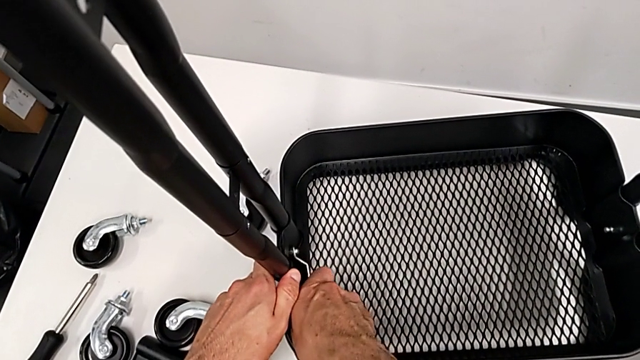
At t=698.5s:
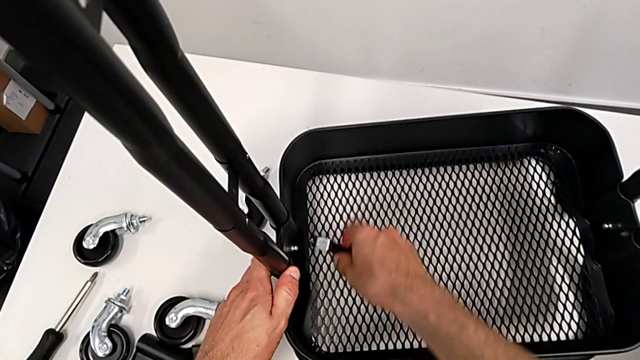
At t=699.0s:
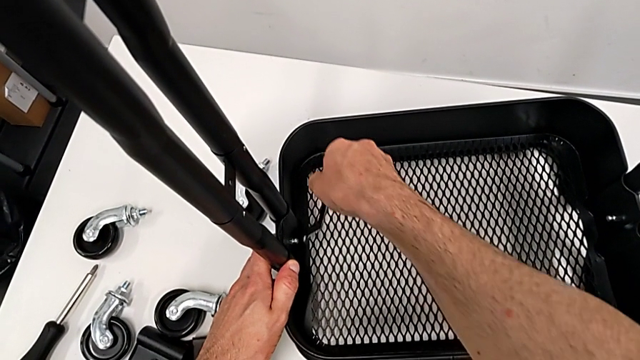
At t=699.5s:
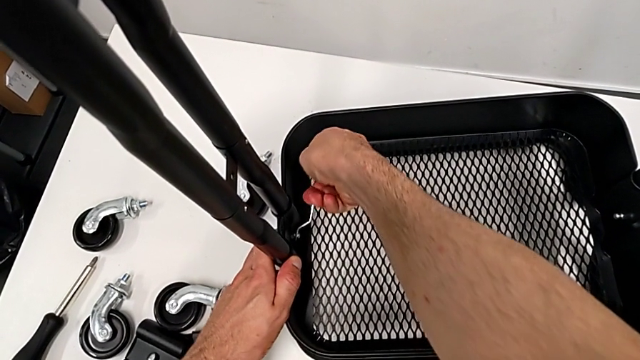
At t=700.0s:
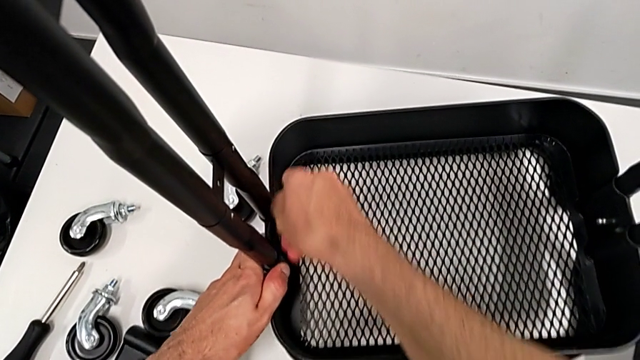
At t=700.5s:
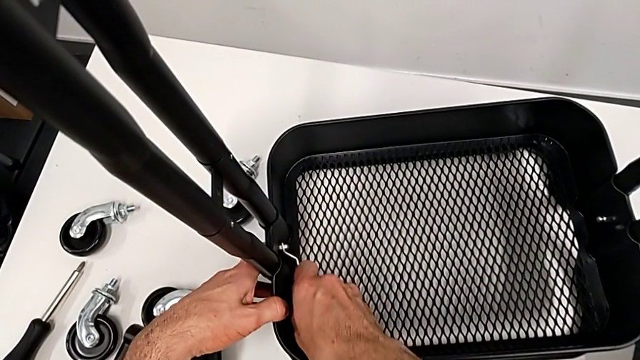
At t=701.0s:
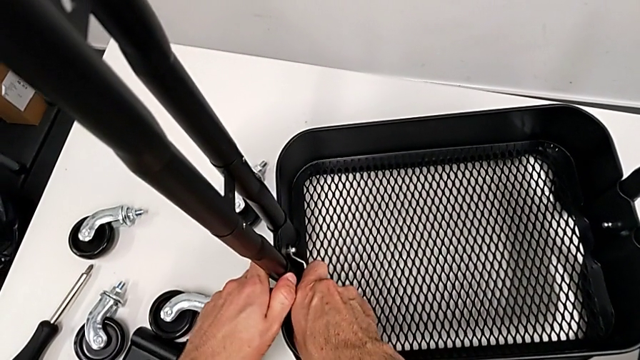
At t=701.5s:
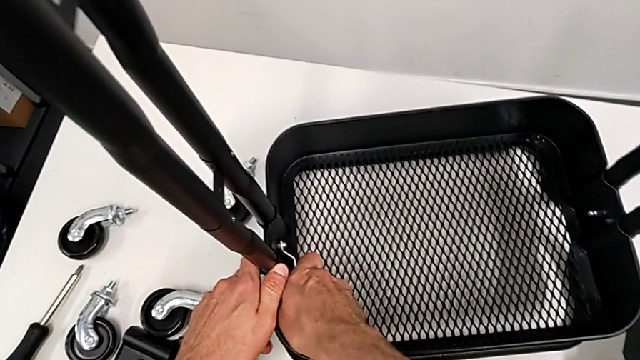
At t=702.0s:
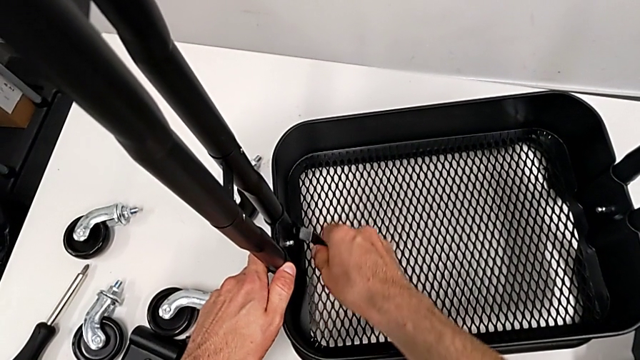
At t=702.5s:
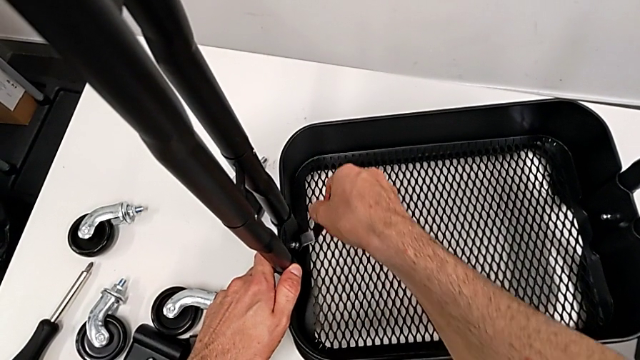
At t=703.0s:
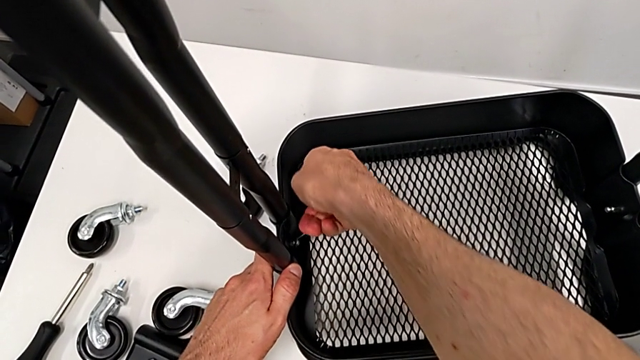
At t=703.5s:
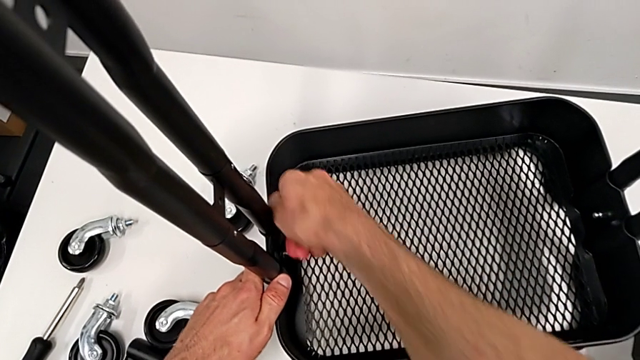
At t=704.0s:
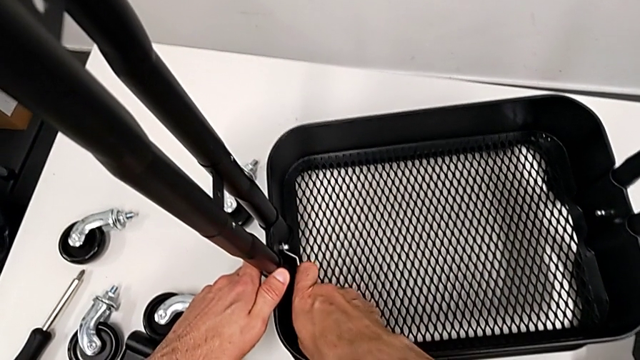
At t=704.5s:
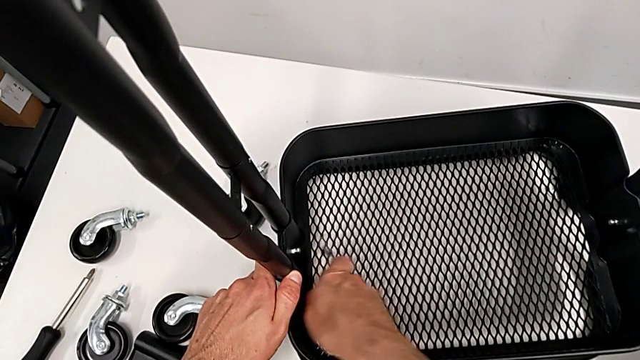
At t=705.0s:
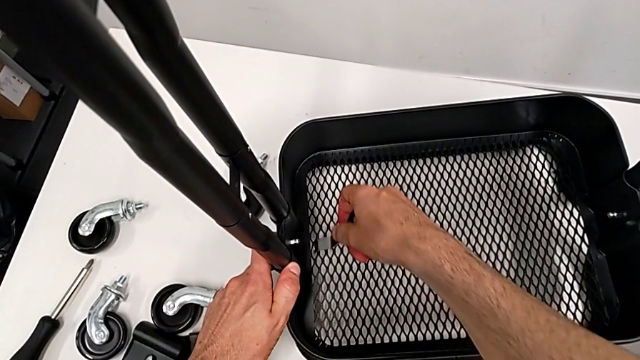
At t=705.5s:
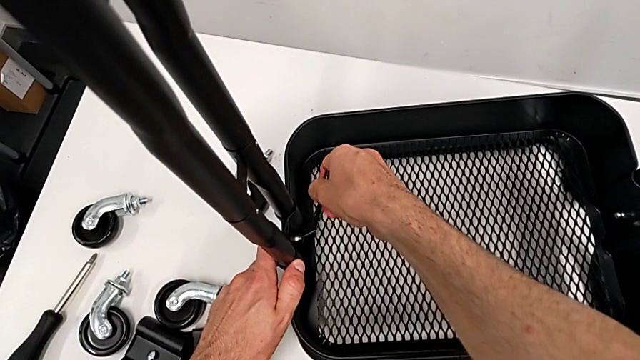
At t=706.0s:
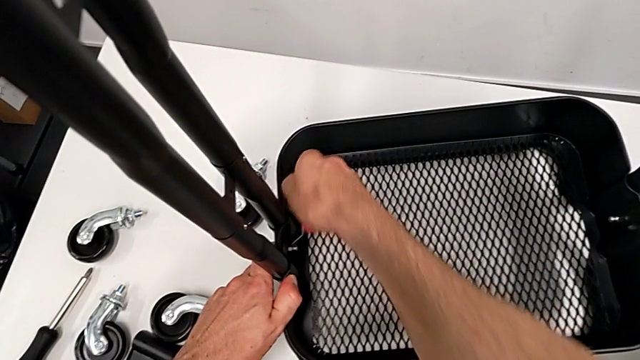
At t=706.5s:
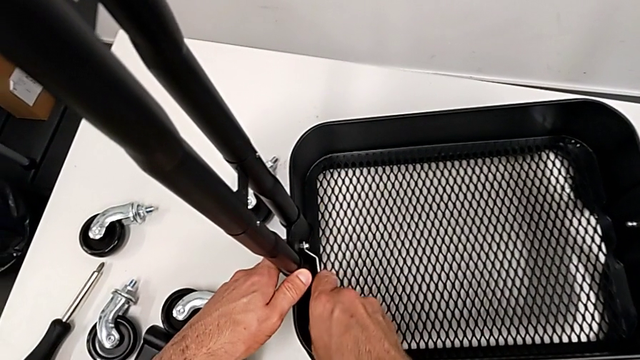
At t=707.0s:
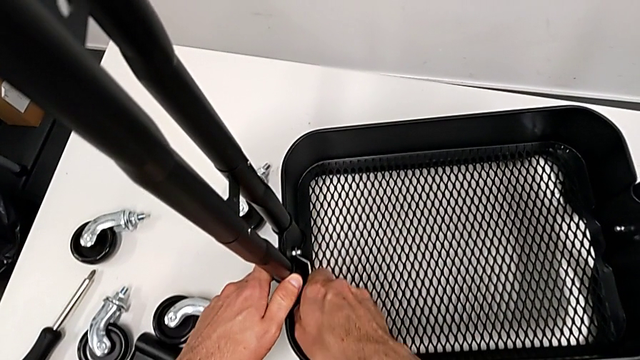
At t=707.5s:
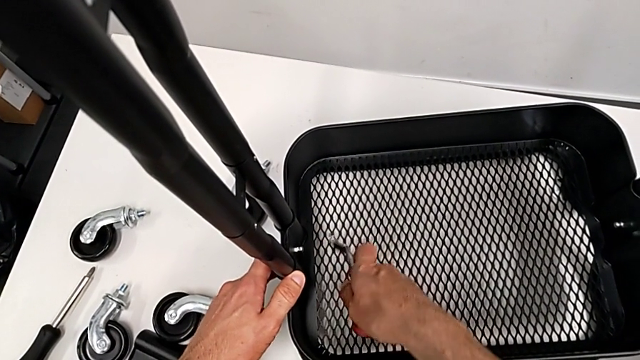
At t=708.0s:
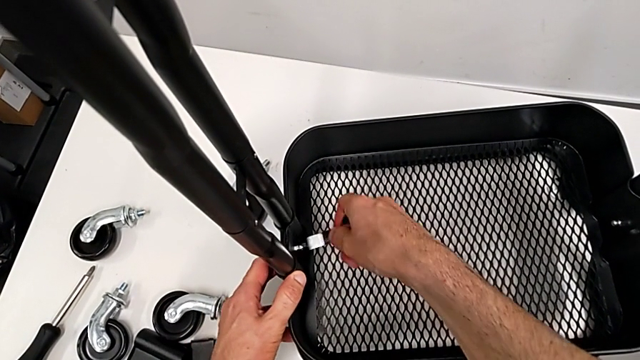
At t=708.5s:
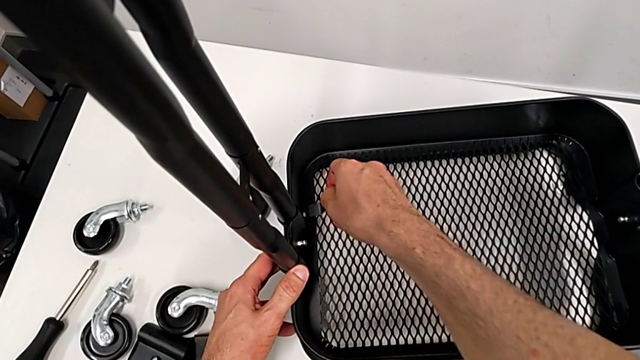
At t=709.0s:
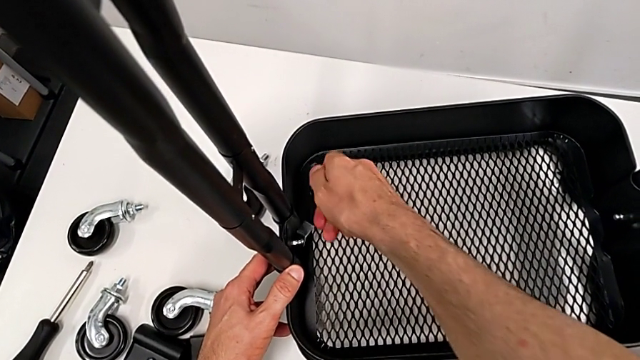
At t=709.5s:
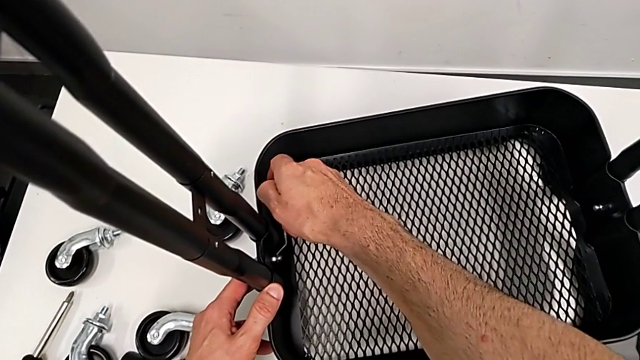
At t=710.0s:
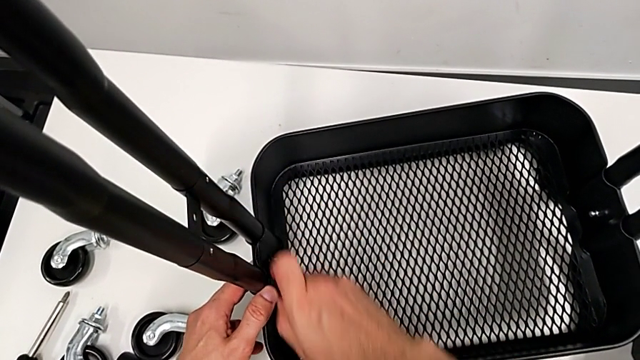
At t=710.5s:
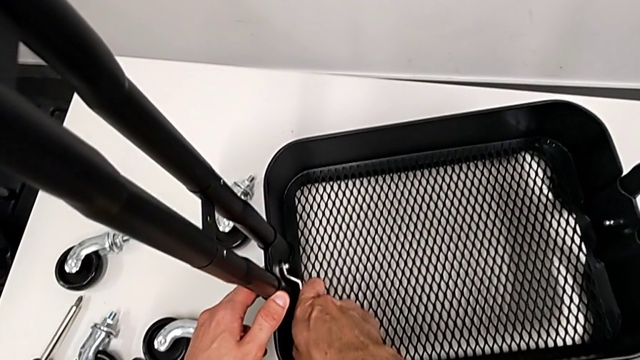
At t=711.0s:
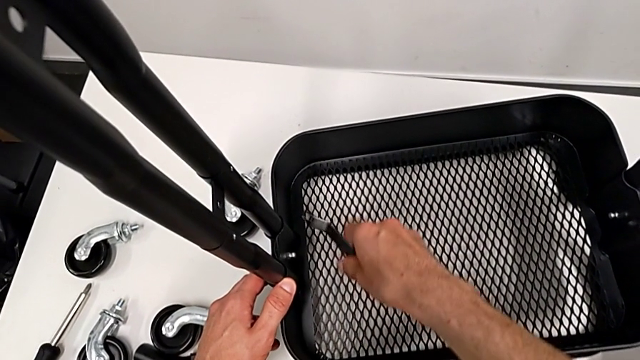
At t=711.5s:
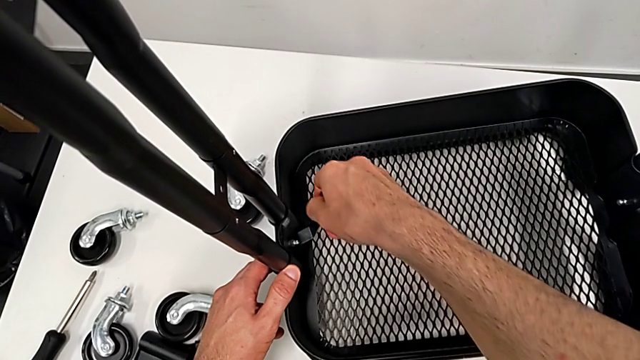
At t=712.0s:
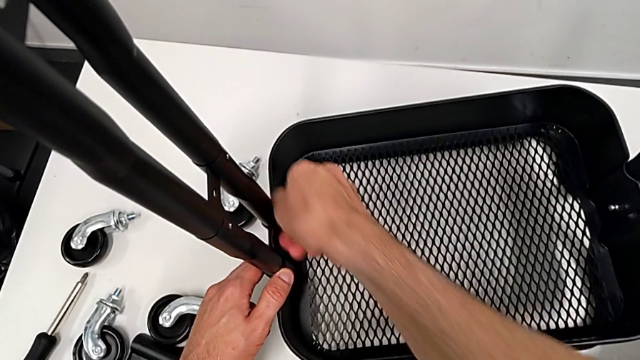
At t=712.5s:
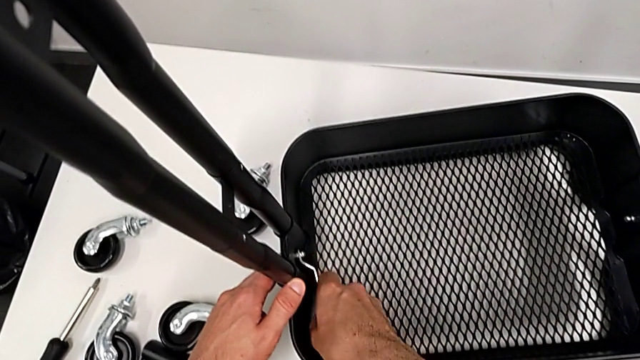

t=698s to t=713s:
The camera wearer is disassembling the bottom tray. They keep unscrewing the hexagon cap nut.

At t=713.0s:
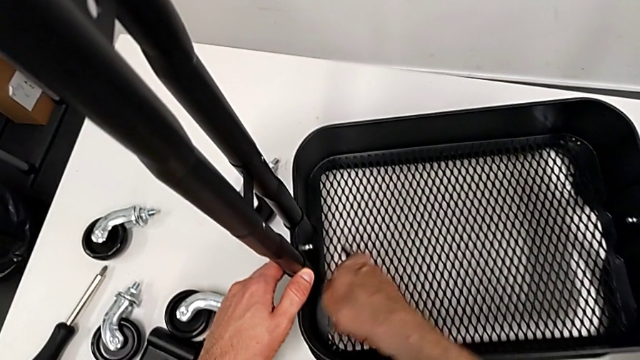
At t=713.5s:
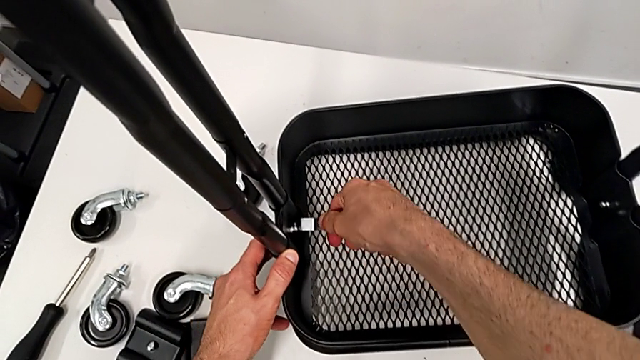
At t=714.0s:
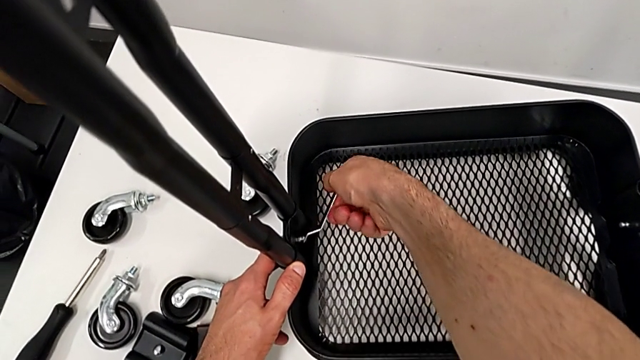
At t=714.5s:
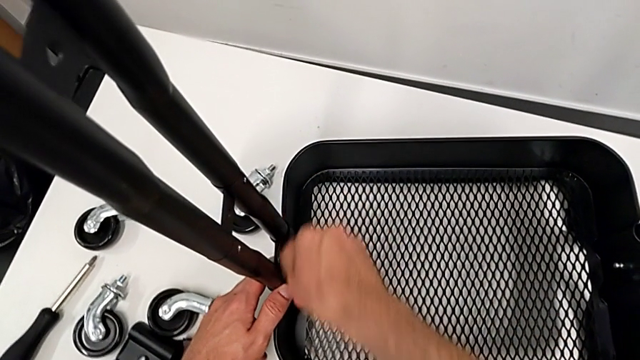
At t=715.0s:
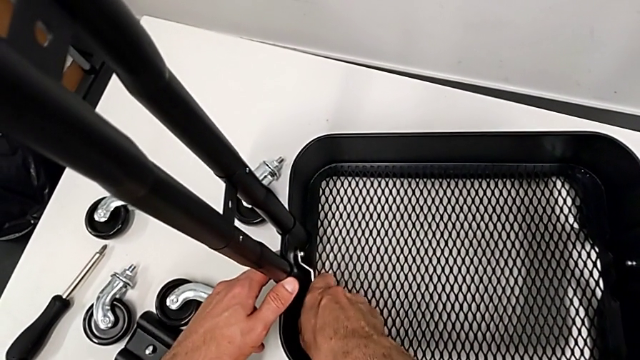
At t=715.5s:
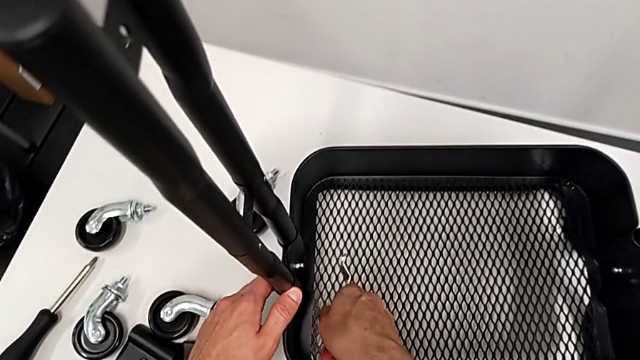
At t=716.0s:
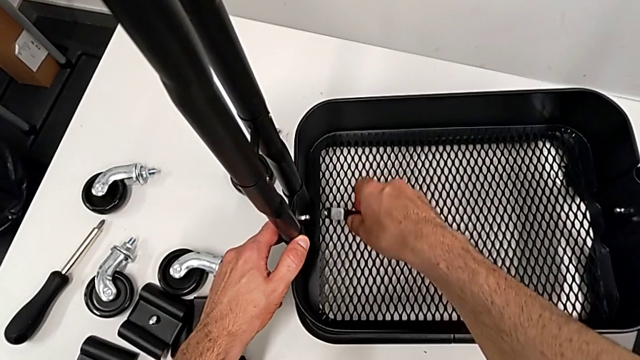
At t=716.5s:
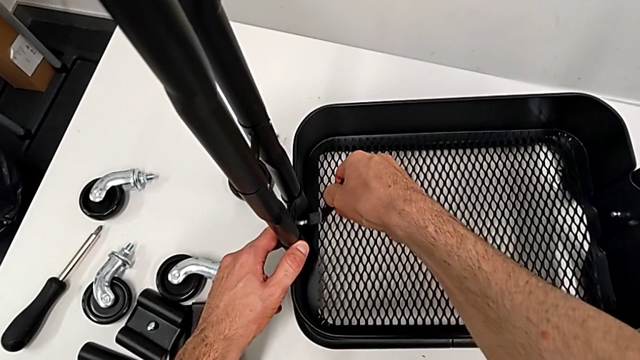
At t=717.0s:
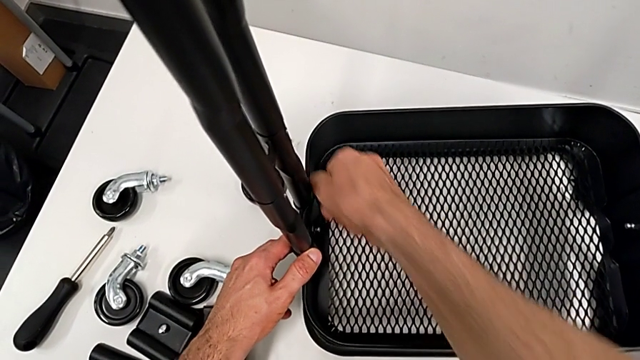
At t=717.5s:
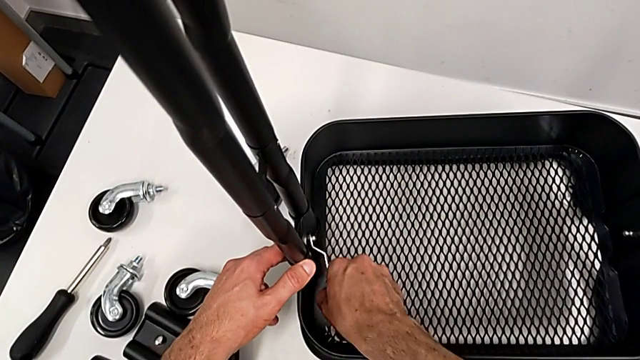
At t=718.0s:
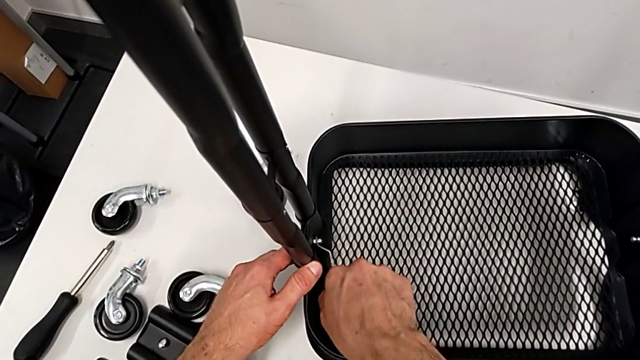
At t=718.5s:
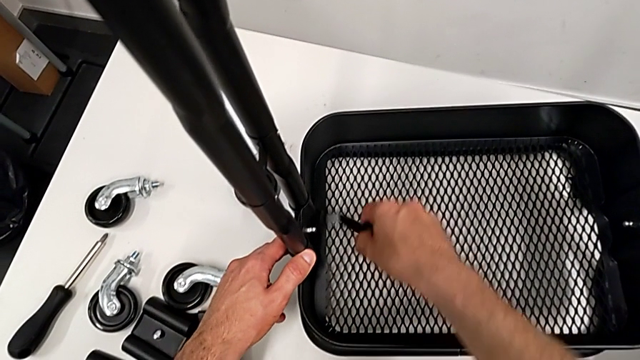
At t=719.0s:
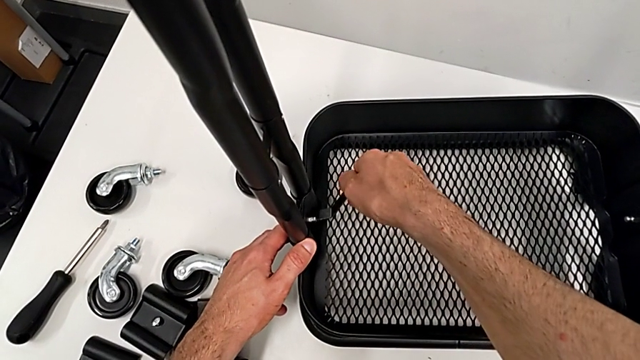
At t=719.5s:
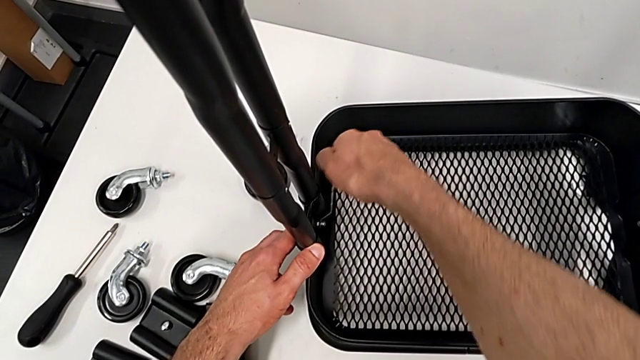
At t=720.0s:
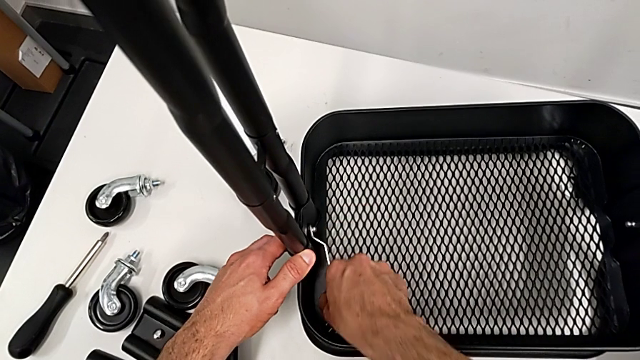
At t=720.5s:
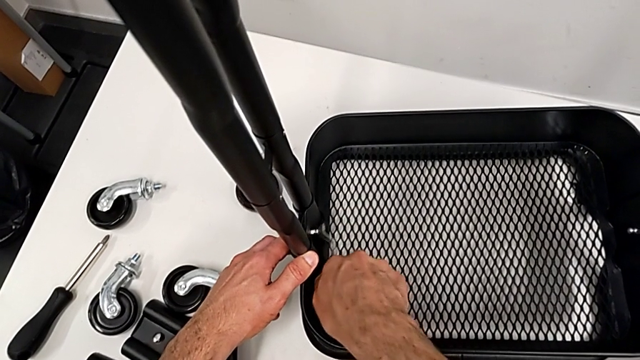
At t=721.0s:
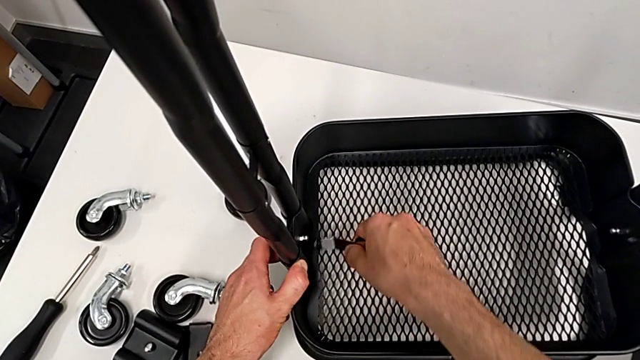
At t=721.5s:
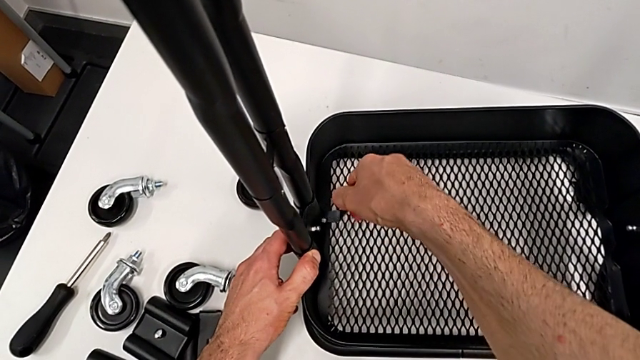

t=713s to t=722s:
The camera wearer is disassembling the bottom tray. They keep unscrewing the hexagon cap nut.
